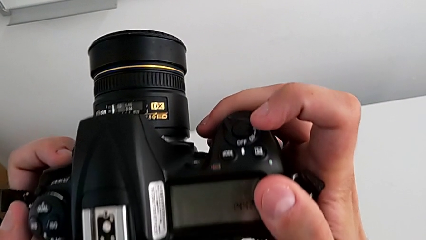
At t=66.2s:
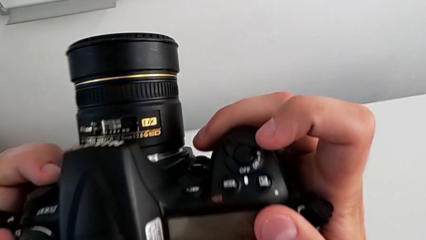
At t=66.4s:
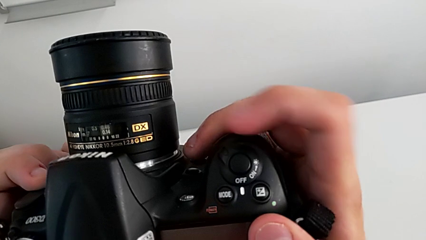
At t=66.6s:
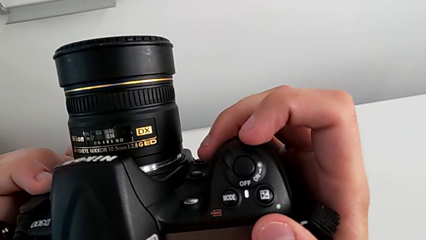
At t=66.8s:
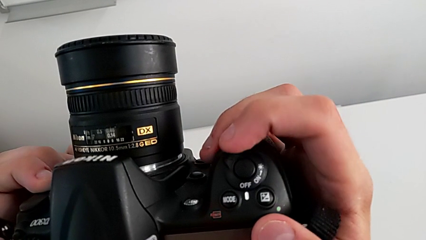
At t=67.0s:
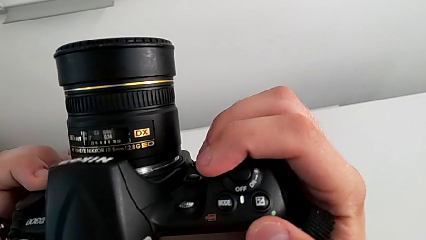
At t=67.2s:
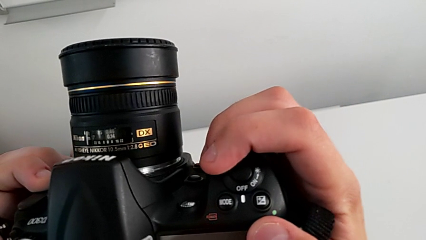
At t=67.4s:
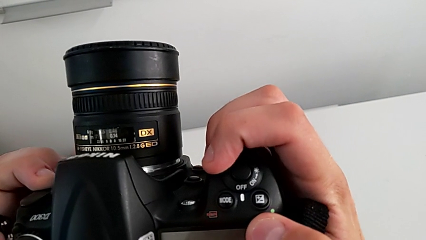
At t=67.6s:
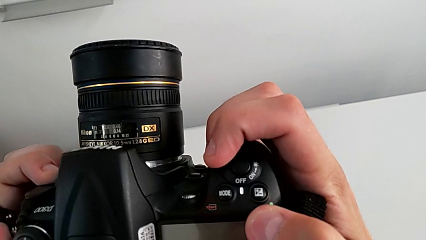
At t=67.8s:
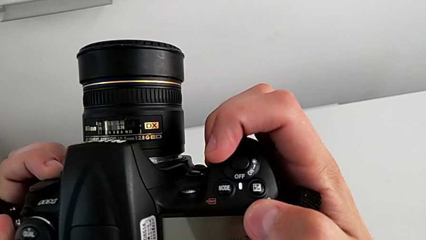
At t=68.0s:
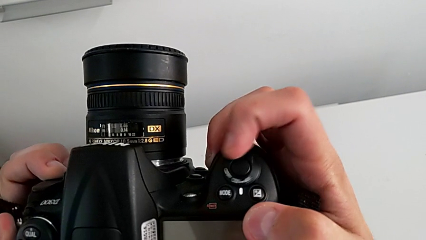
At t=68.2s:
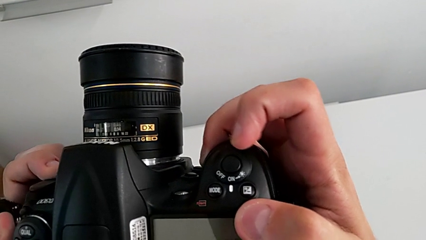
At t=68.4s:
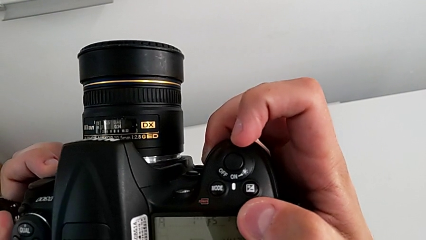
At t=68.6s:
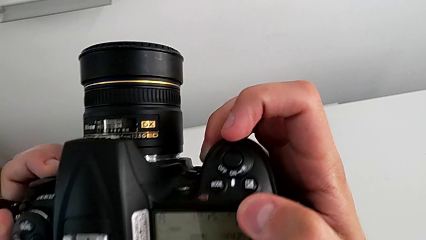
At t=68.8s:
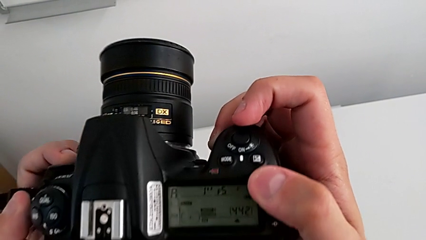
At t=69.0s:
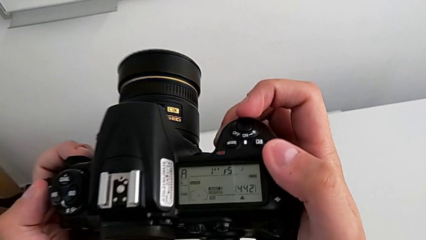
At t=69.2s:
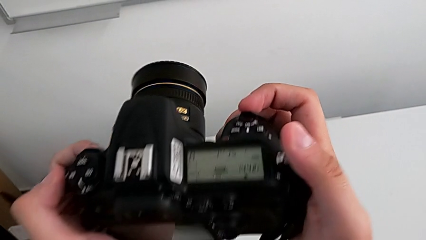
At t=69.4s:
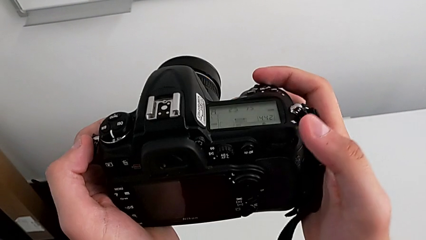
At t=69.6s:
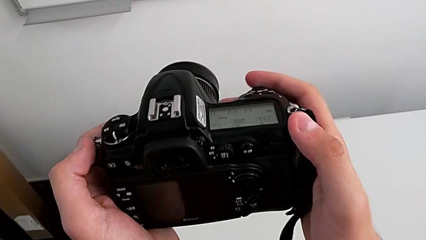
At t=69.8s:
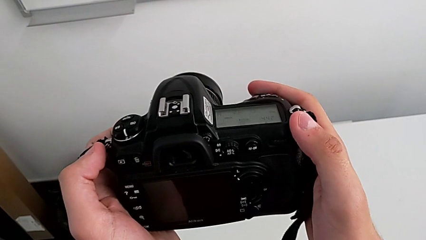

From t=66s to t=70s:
The camera wearer is turning on their camera. They slide the power button twice and rotate the DSLR.

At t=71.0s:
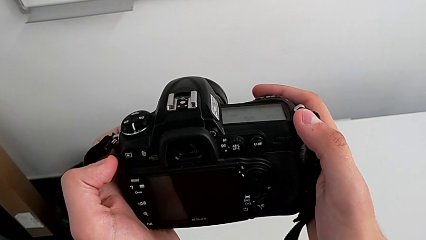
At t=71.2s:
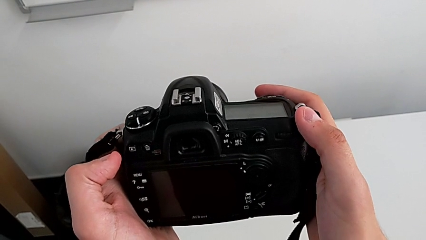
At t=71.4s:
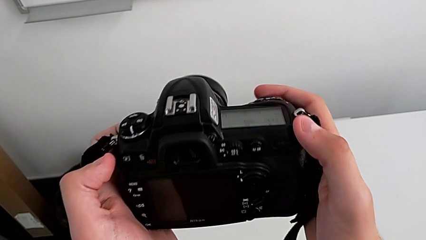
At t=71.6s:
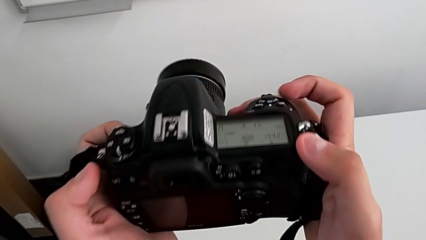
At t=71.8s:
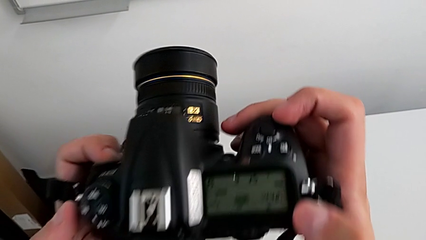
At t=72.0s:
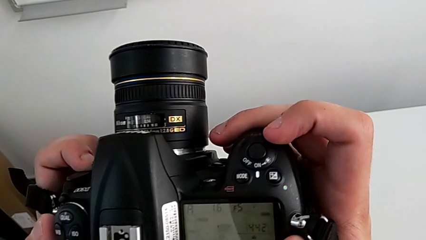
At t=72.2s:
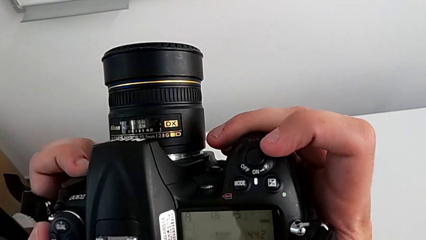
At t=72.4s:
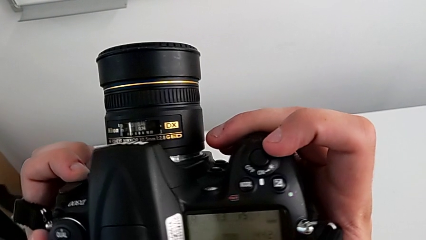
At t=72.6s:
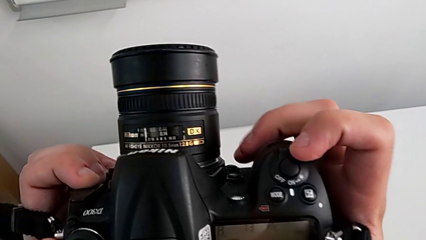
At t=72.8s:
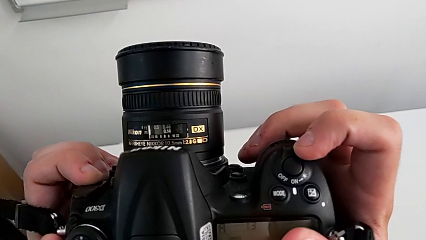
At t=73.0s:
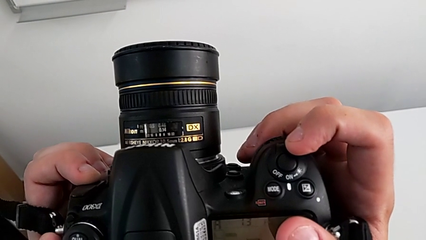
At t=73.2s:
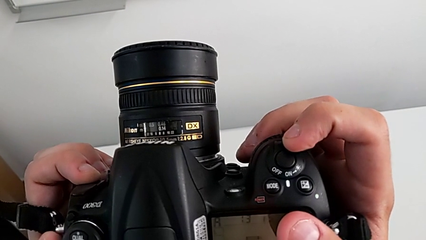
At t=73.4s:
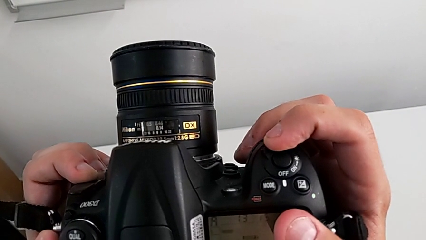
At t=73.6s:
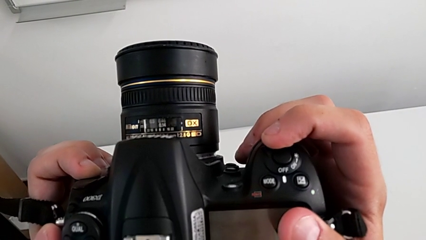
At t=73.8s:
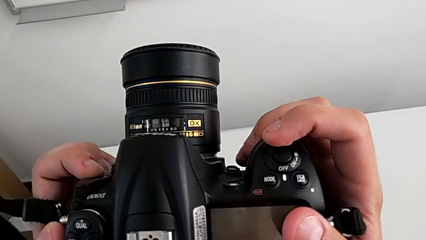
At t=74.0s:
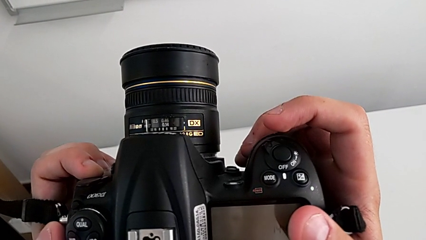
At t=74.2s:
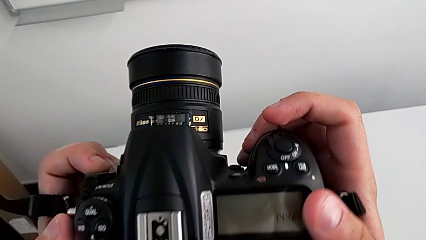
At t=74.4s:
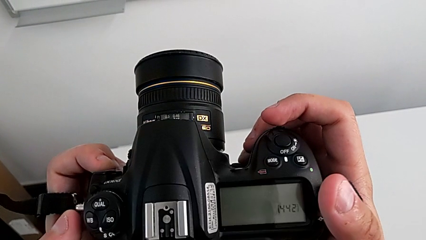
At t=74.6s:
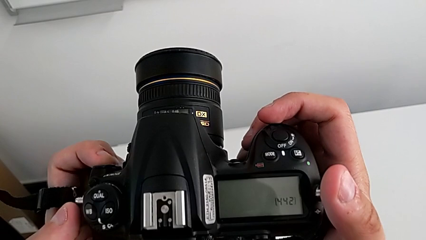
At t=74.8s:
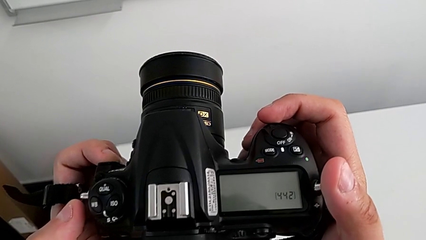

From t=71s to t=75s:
The camera wearer turns off their camera. They rotate the DSLR, slide the power button and rotate the DSLR.

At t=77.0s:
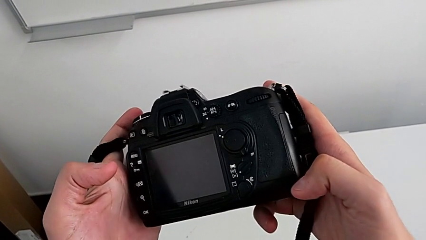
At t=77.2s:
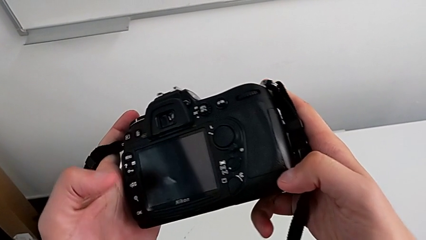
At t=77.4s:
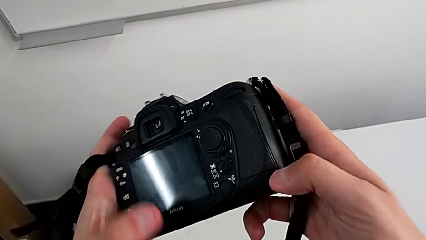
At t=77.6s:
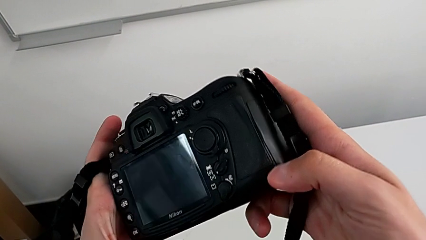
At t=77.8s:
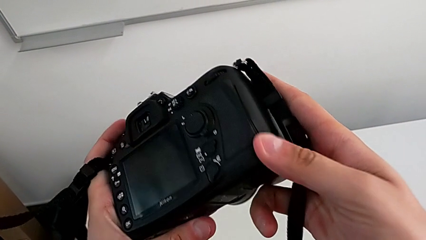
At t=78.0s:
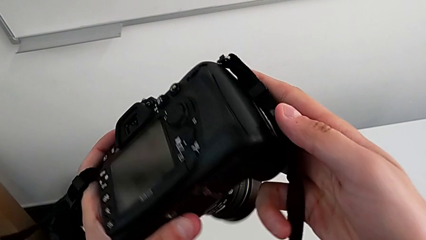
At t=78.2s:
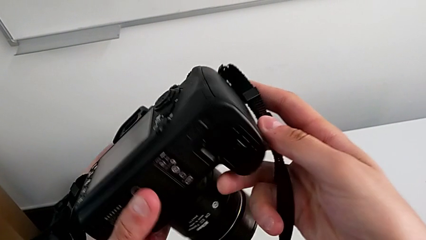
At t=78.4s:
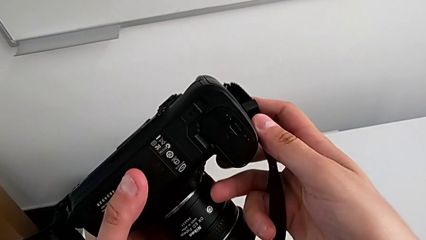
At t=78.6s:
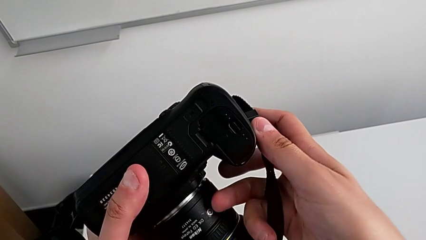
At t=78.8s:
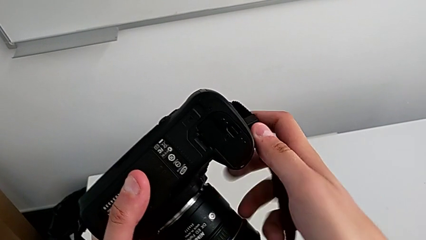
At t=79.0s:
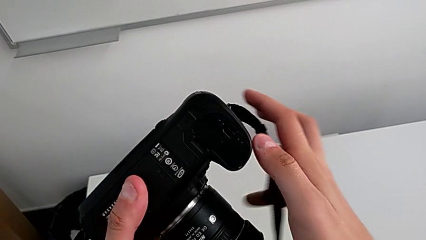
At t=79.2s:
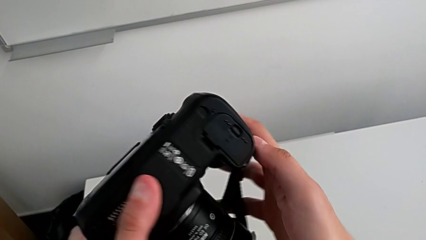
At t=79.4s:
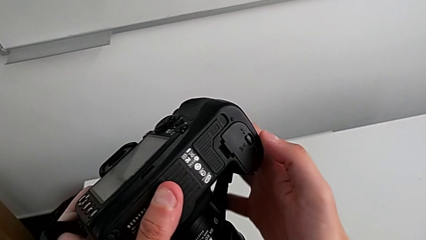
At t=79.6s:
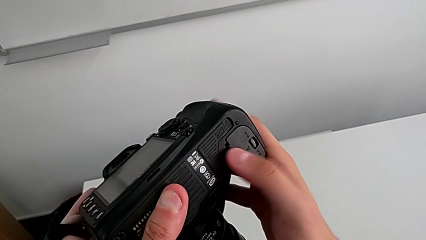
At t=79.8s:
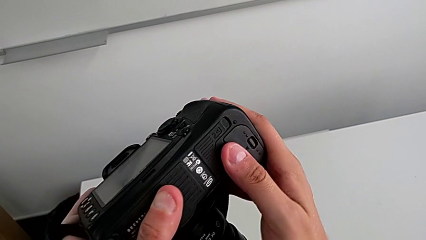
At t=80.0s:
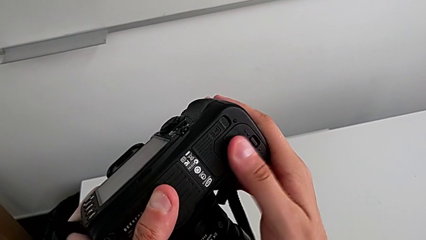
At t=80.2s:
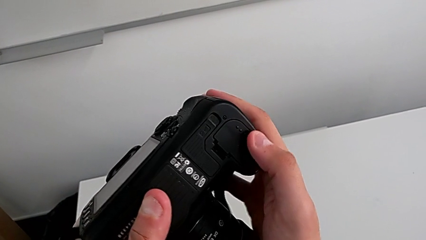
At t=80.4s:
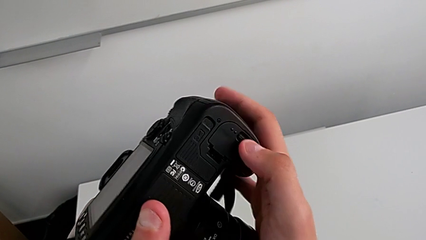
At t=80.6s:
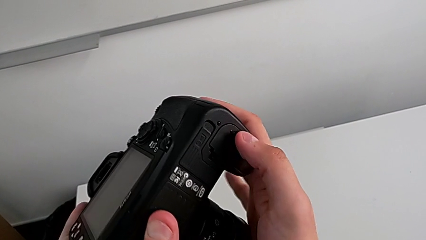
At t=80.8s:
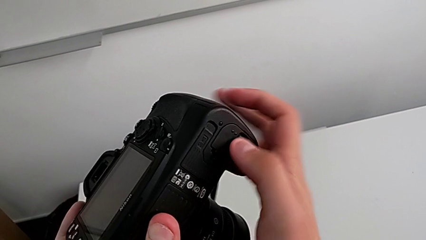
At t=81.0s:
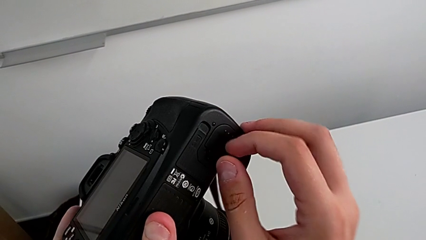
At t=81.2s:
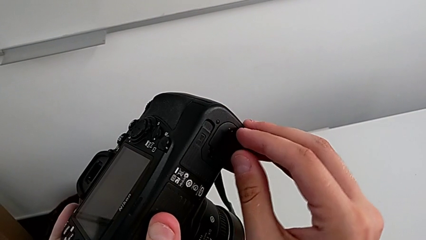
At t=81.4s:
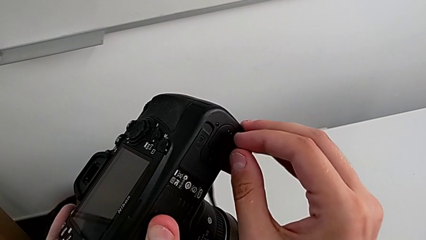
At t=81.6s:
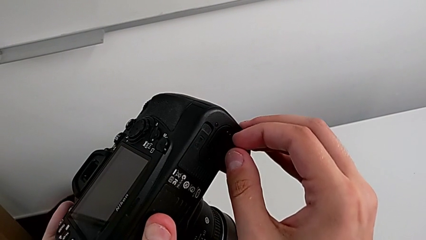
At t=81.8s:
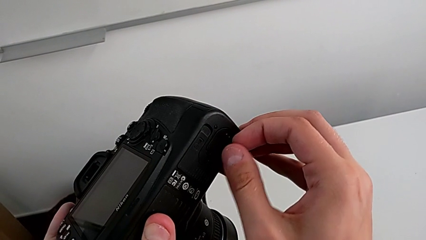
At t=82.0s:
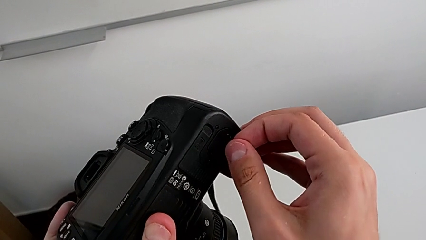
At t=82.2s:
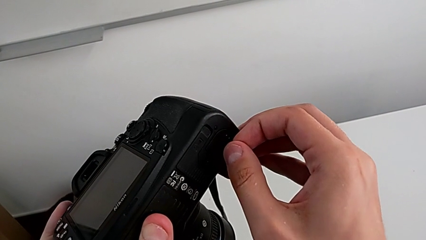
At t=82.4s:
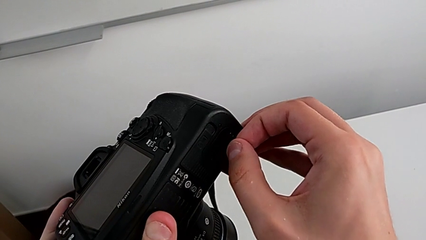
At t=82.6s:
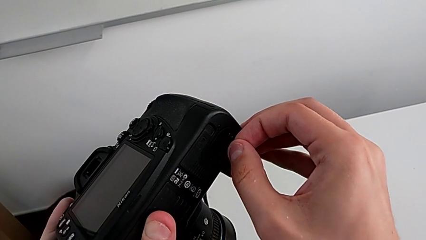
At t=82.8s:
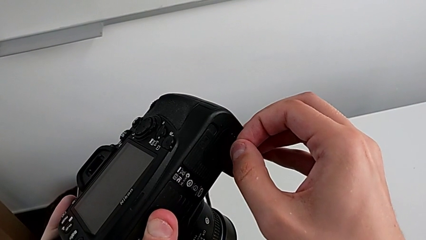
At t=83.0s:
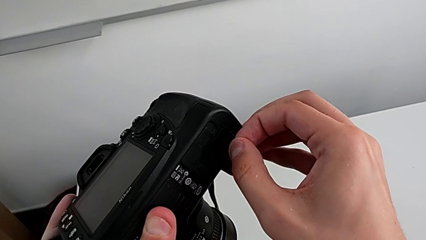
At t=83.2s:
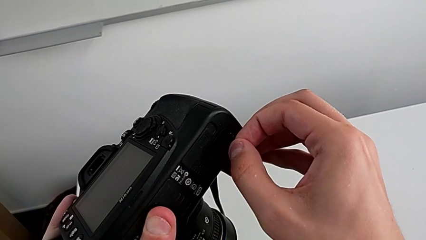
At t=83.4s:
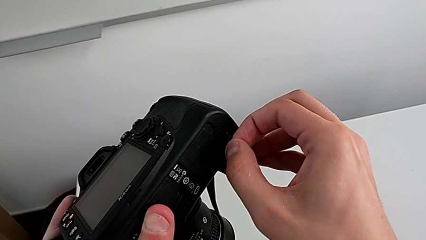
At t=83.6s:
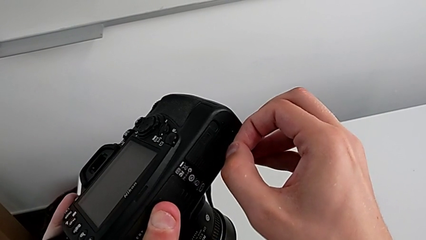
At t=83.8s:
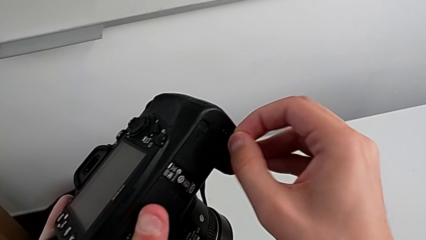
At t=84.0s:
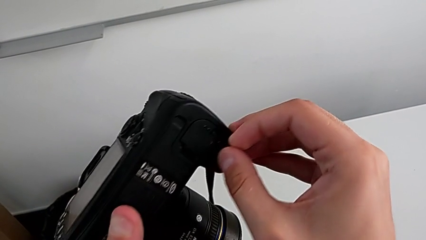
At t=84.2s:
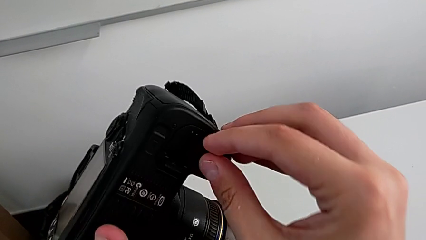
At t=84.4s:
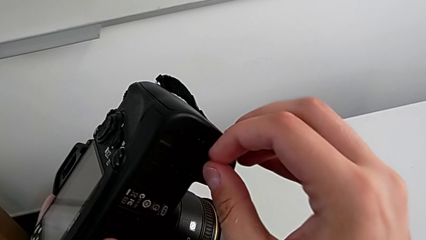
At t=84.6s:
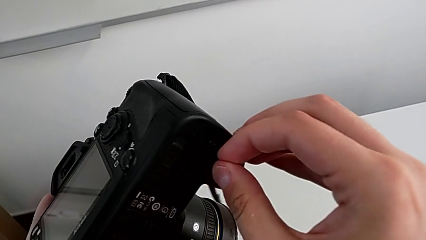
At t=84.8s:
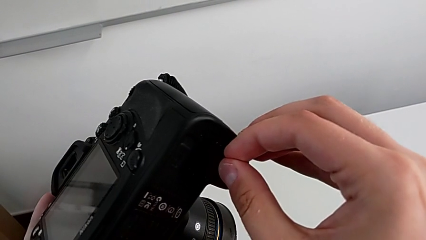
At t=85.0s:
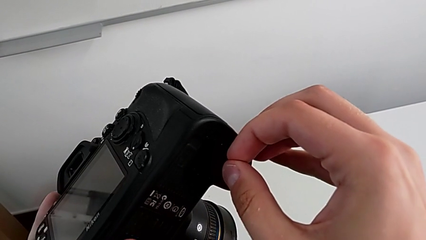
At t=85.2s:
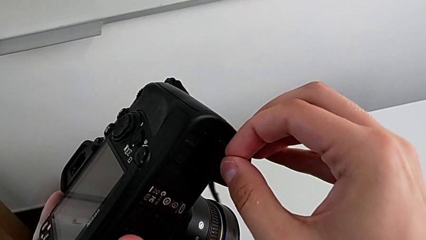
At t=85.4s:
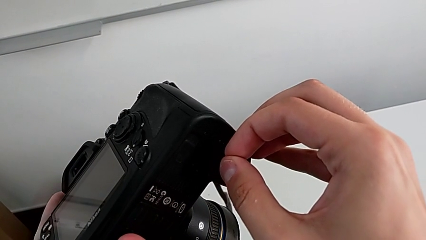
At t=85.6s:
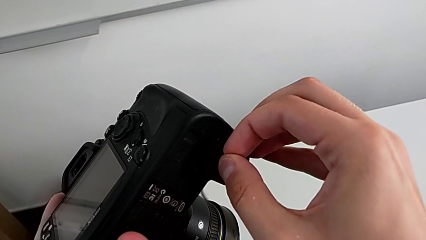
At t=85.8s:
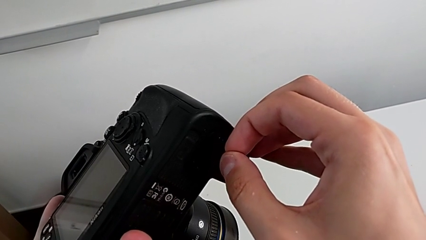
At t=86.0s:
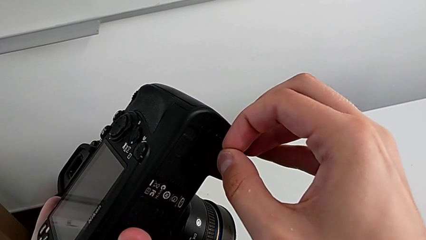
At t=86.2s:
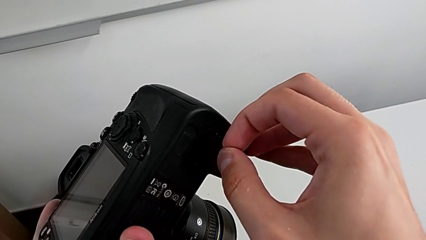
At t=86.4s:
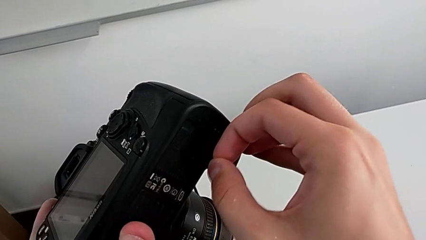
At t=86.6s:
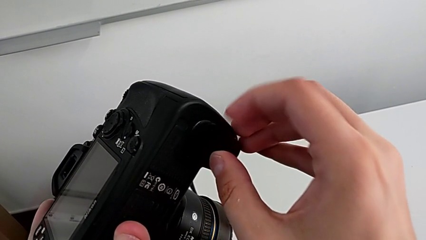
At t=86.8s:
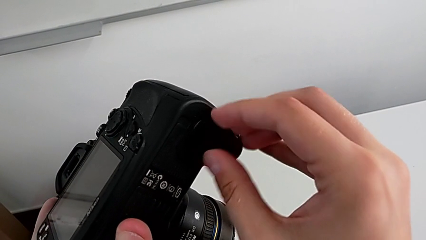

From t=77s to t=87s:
The camera wearer is exchanging the camera's battery. They rotate the DSLR, grab the battery door and push it.
